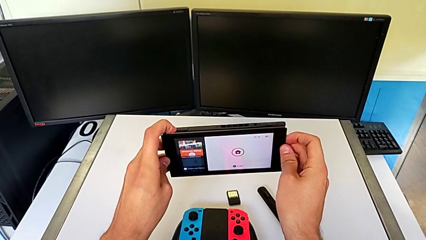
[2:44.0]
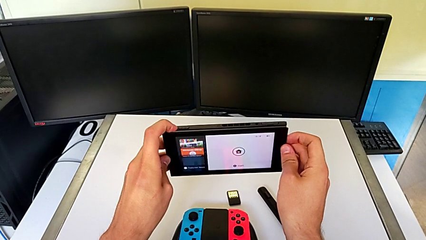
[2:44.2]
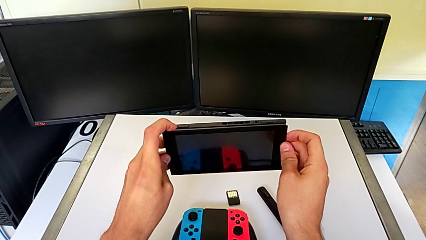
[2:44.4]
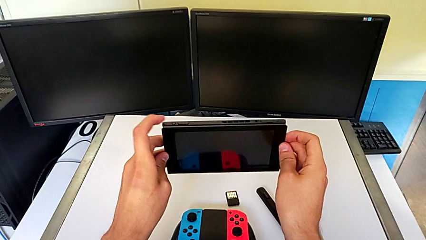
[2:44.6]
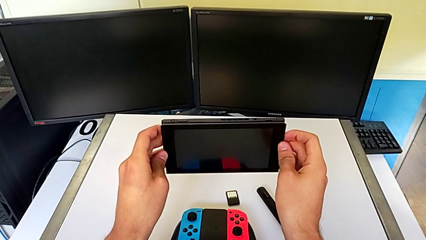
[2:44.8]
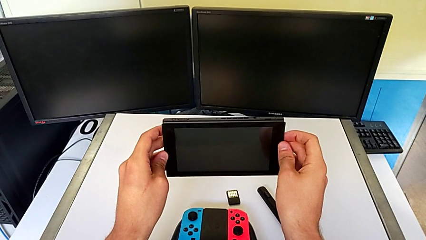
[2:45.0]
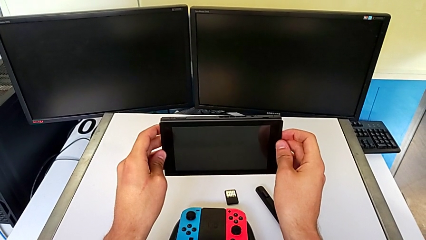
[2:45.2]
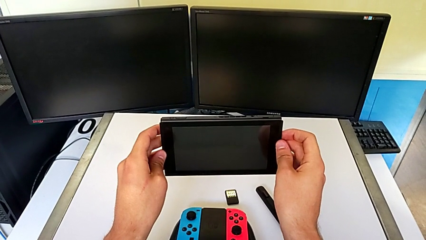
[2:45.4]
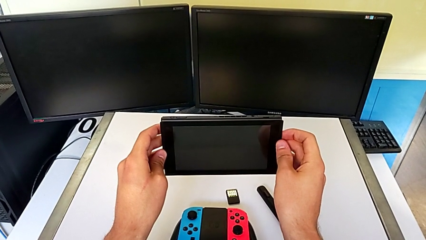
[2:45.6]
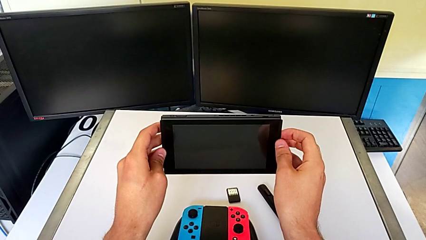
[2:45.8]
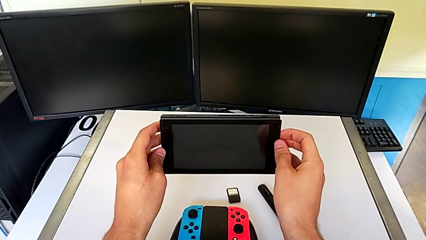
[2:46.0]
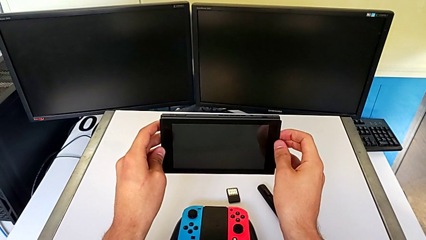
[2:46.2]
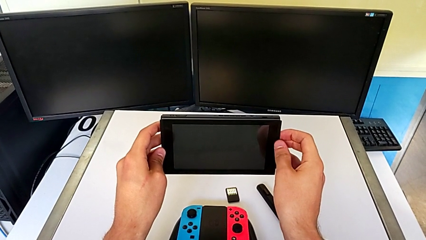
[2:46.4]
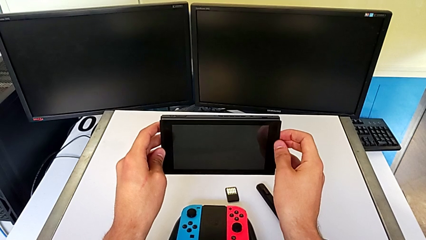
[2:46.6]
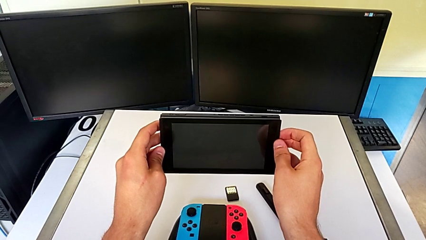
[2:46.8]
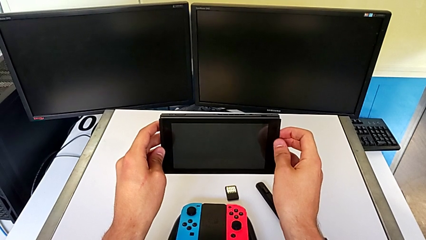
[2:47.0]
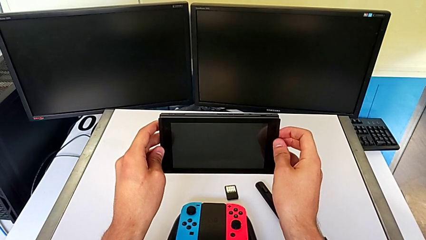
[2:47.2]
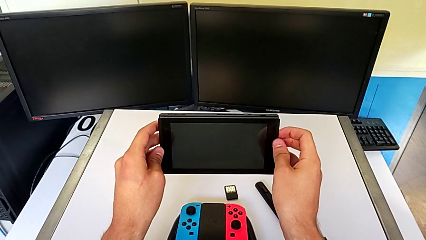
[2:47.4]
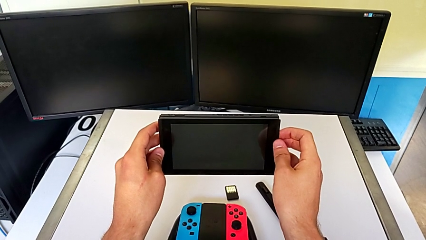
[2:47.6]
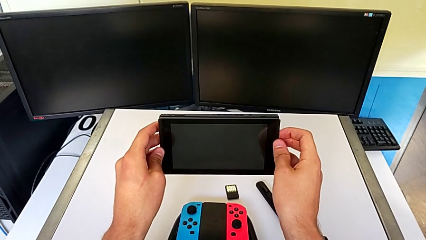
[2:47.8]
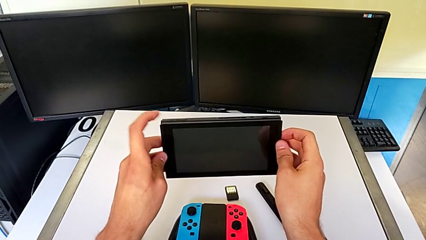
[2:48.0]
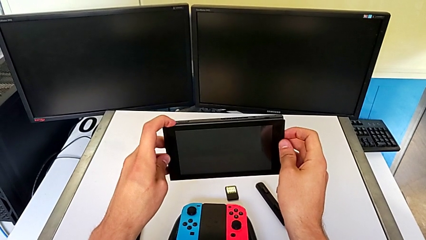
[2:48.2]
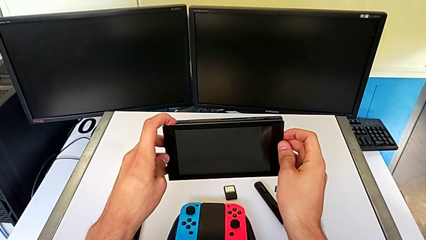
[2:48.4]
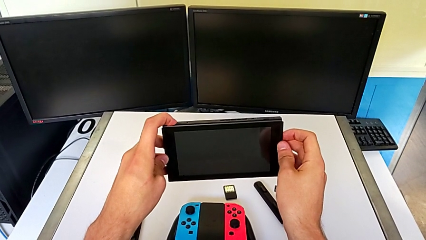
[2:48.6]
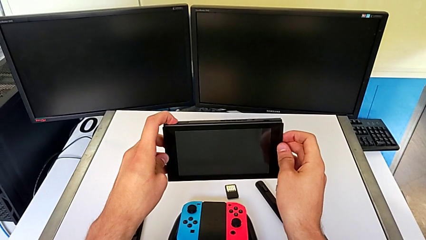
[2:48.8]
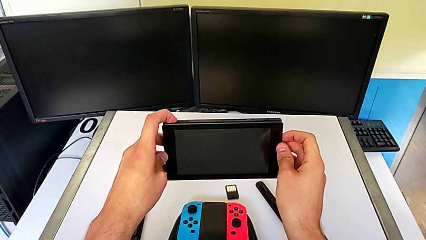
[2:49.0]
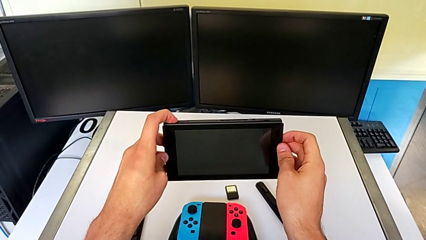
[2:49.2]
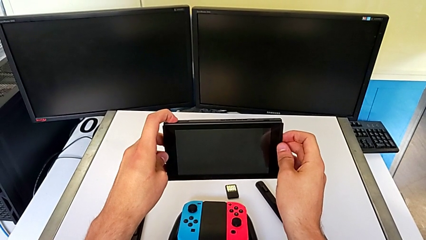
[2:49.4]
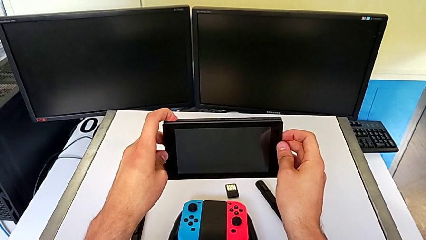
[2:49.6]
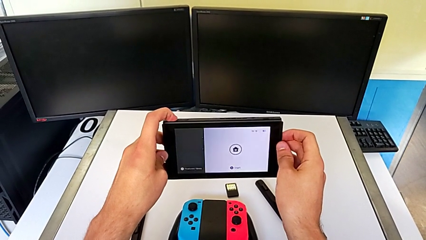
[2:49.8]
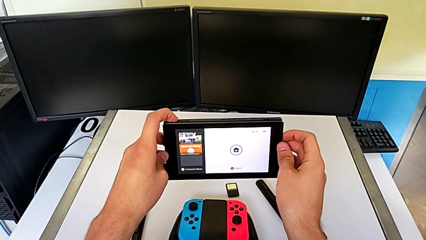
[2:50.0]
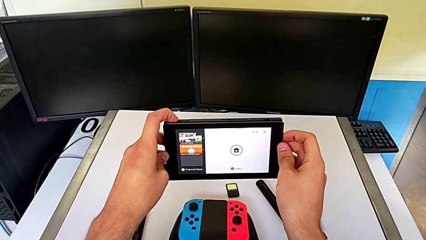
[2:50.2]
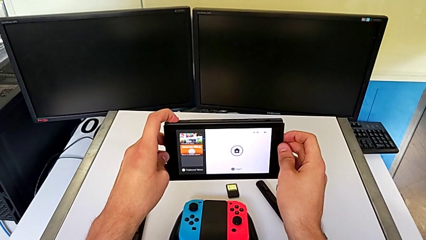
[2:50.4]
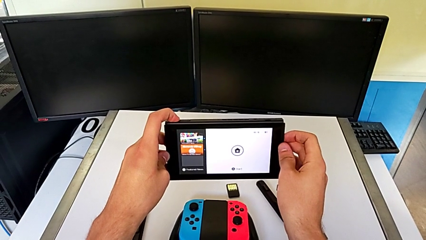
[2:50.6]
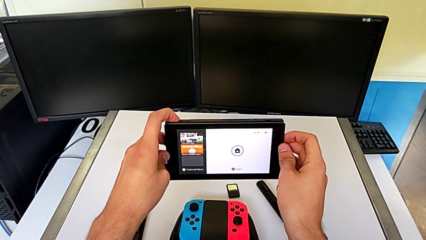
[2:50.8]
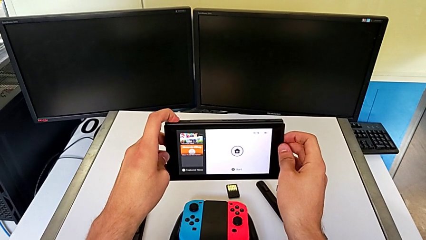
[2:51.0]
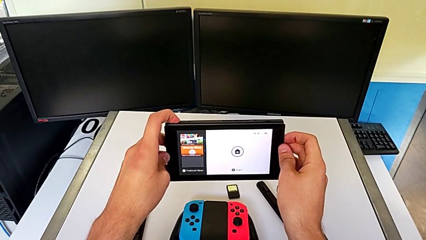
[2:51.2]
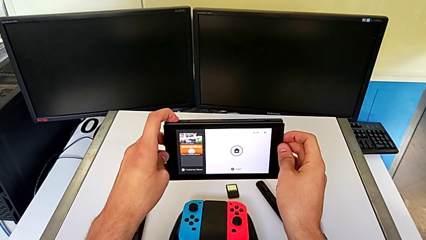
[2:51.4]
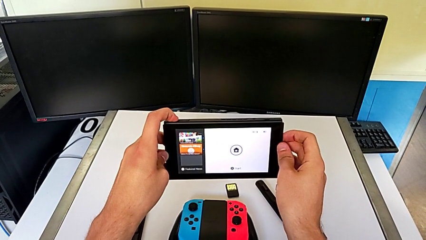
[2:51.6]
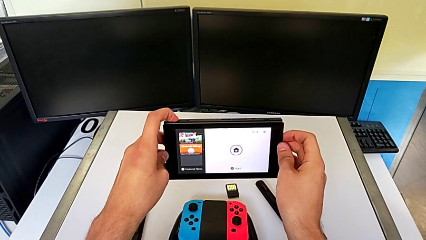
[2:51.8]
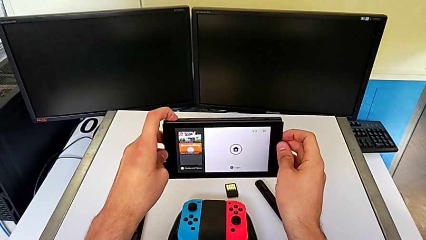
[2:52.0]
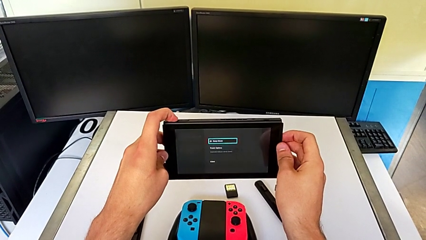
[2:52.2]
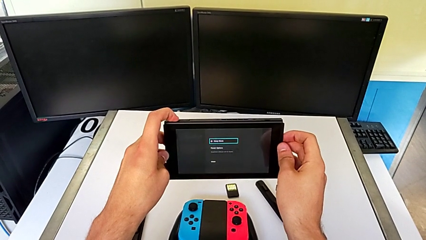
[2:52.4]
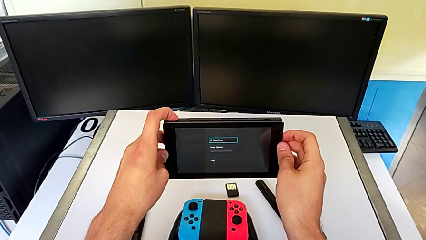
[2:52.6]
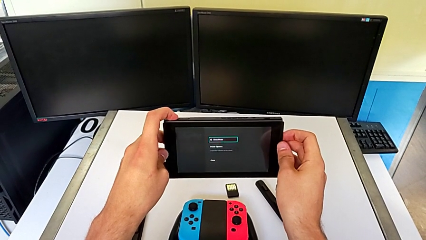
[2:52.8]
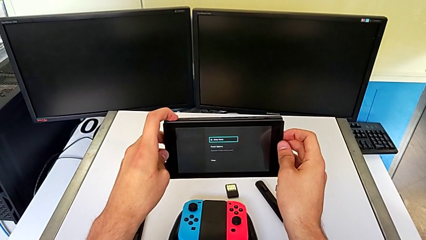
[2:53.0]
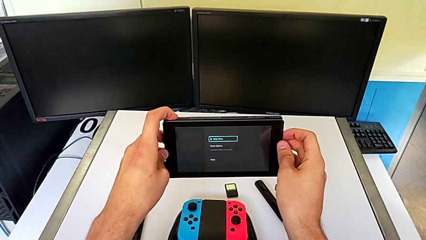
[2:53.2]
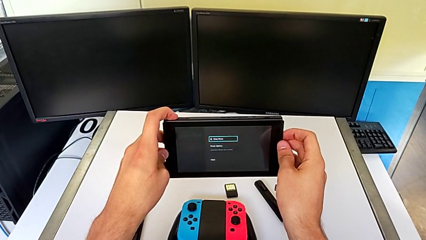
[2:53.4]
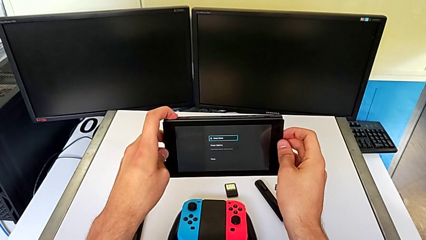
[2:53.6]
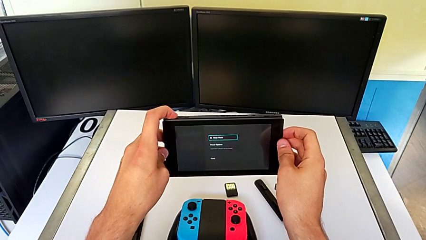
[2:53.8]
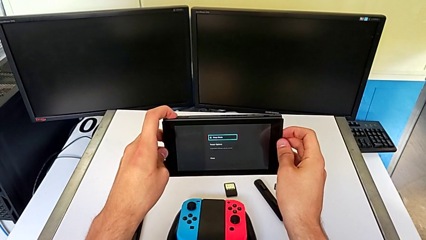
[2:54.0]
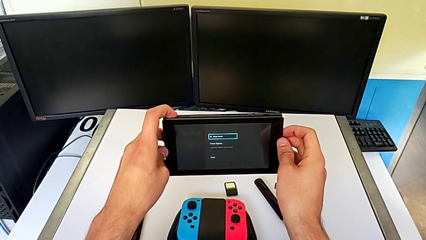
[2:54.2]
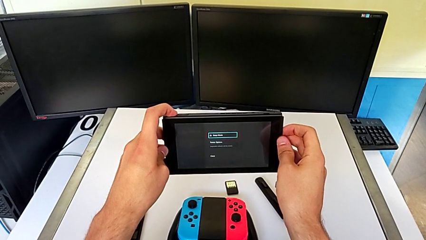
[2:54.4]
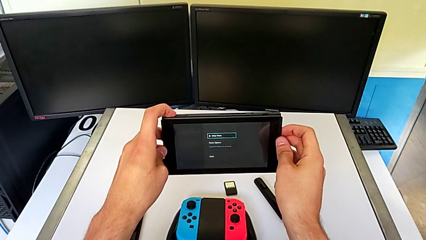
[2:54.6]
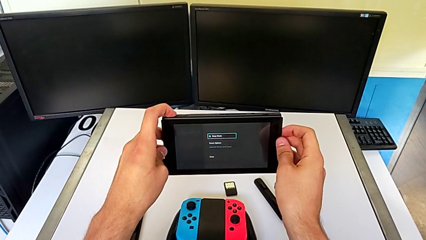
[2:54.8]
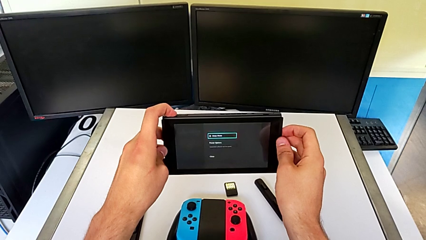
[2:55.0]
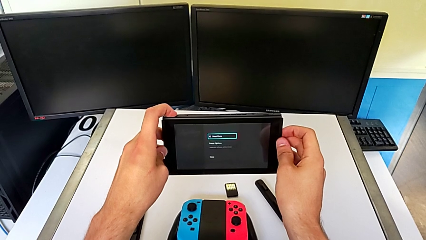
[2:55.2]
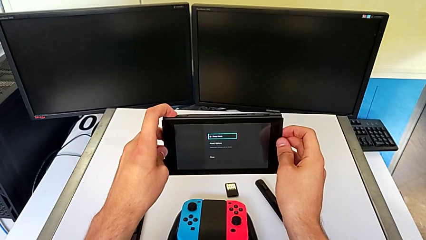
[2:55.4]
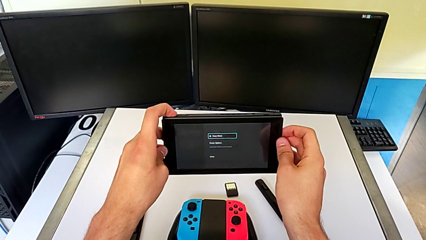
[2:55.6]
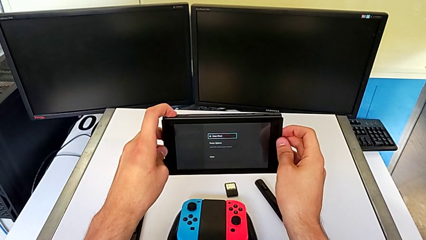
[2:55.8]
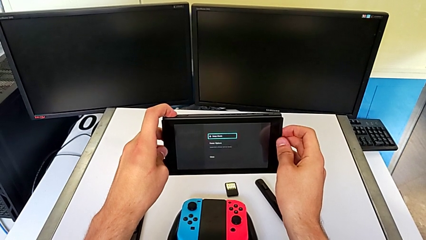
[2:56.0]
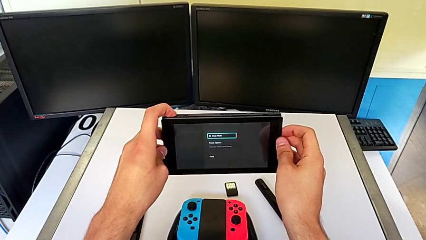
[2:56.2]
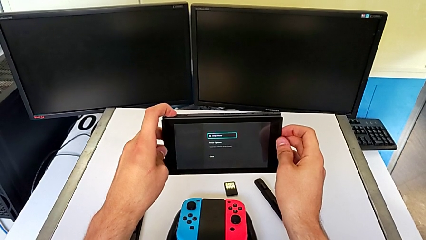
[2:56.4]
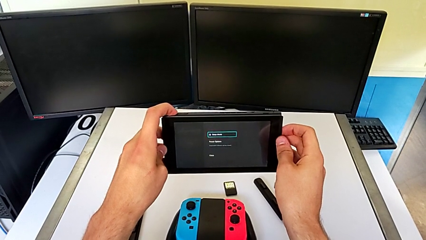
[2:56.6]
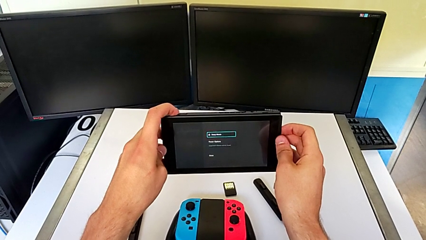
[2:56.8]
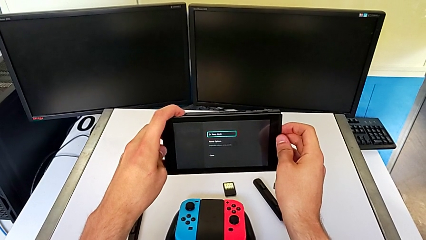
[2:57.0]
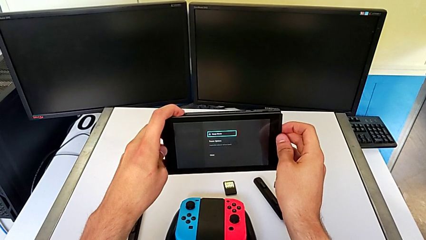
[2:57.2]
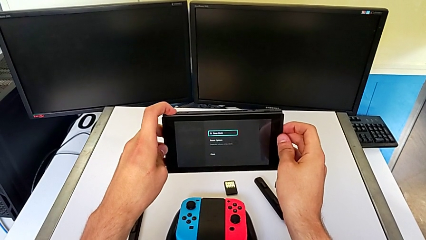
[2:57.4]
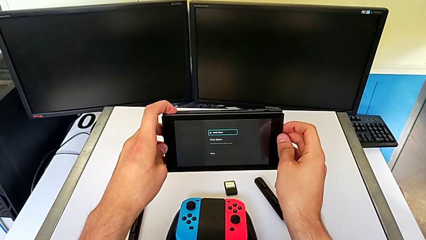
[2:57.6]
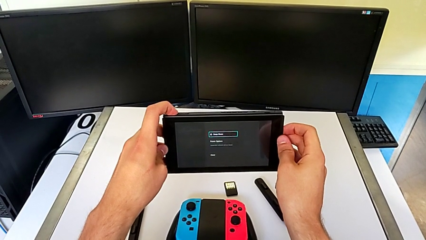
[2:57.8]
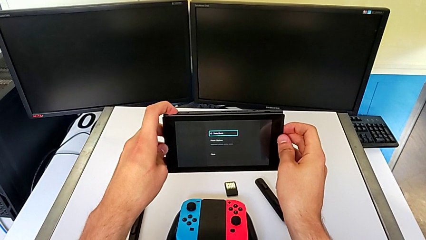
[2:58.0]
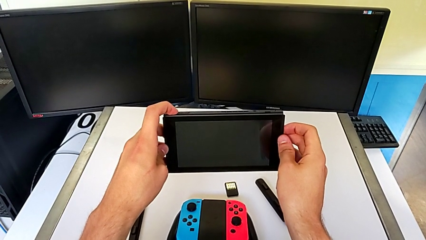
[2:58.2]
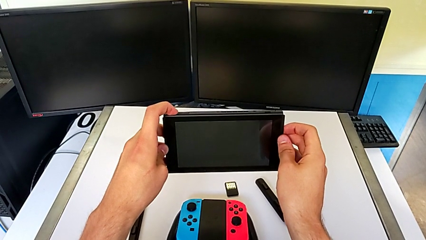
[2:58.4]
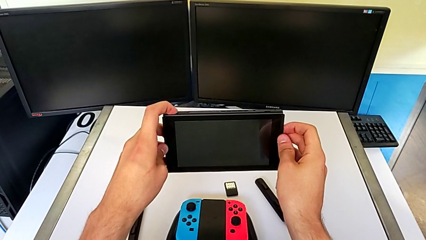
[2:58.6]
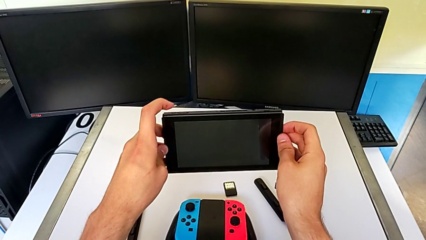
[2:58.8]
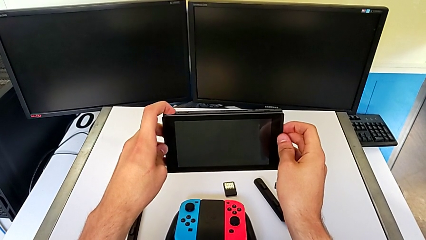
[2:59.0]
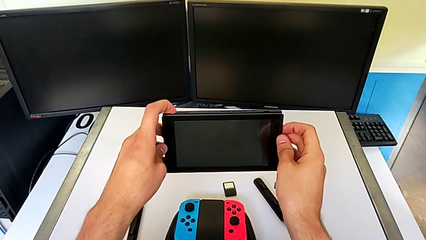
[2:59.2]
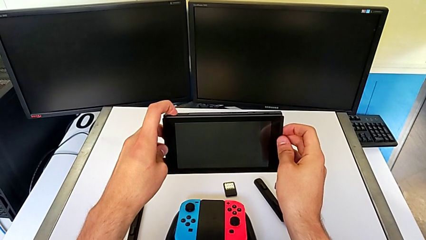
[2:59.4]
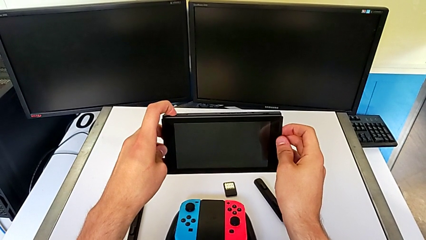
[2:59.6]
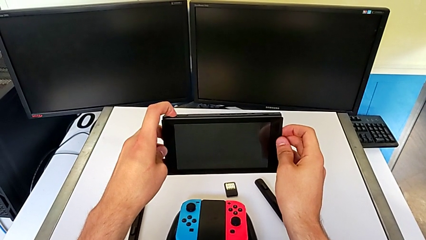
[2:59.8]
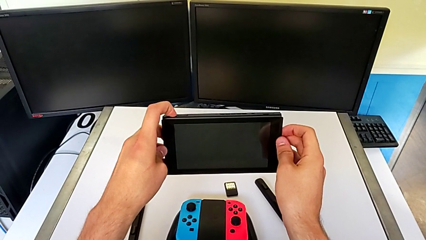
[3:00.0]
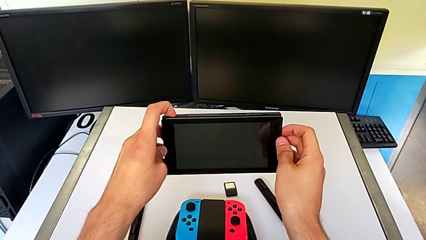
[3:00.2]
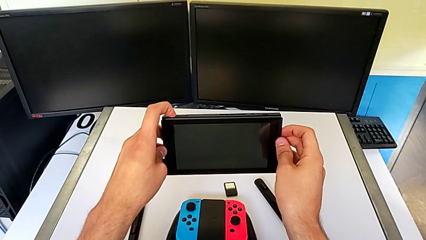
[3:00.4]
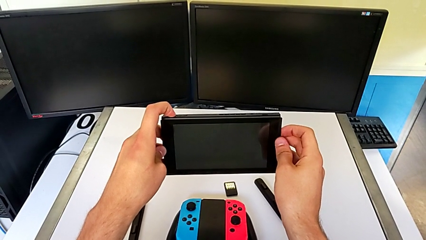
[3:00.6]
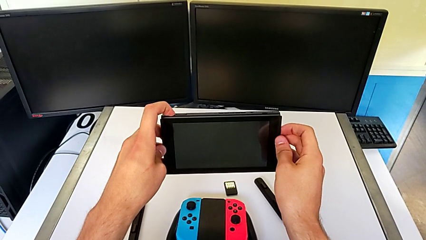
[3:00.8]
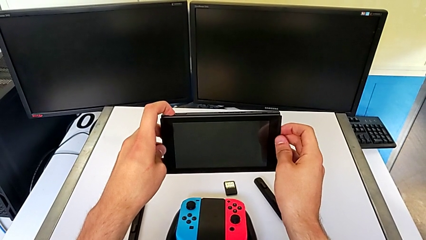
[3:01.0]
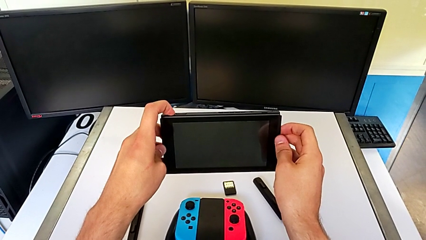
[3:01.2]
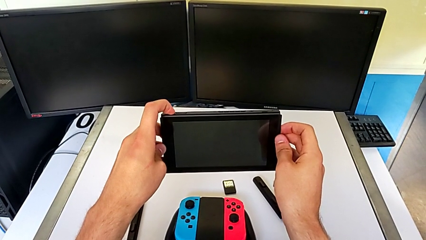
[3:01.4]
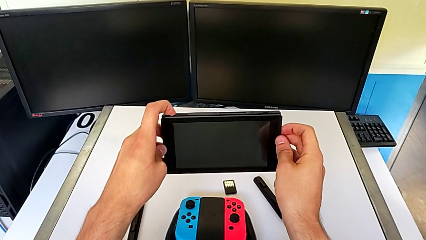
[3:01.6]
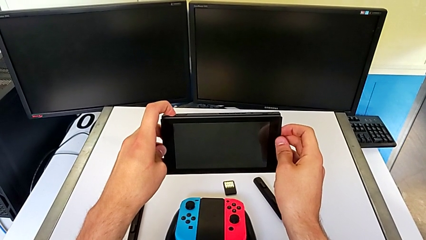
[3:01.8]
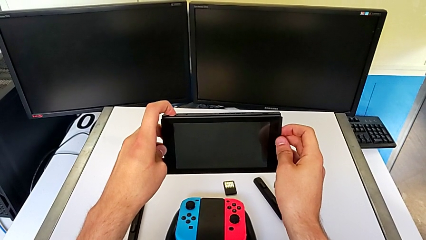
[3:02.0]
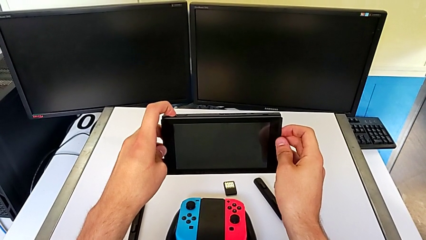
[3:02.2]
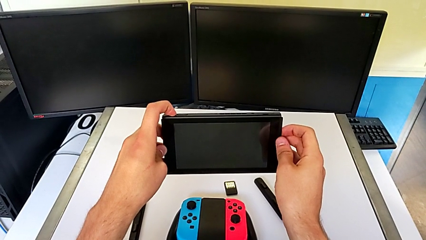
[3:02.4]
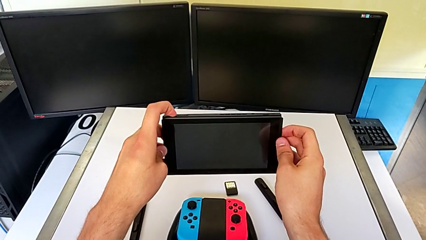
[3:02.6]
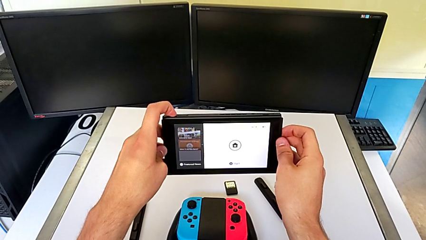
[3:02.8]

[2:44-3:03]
The camera wearer is turning off their Nintendo Switch. They press the button, wrongly press it and press it.
